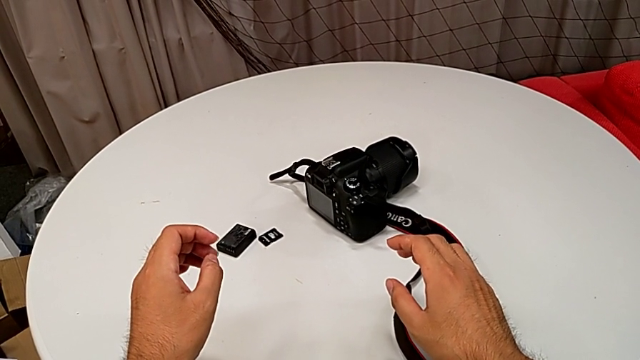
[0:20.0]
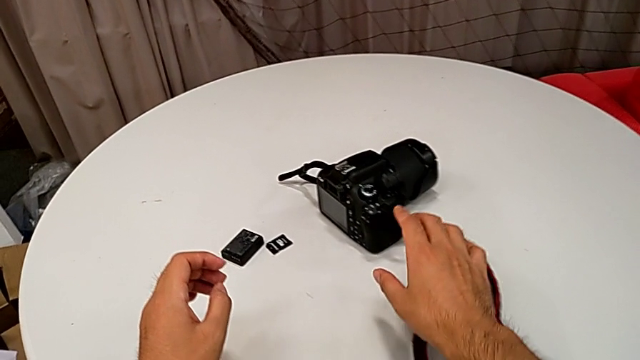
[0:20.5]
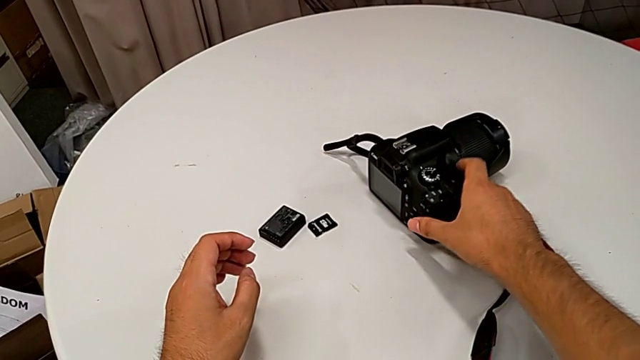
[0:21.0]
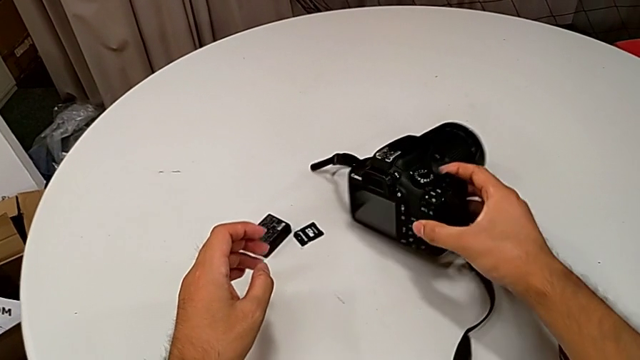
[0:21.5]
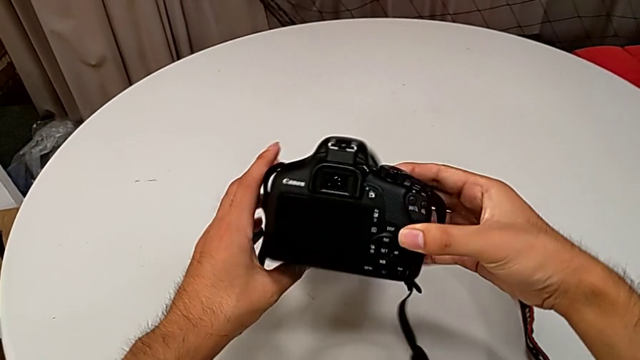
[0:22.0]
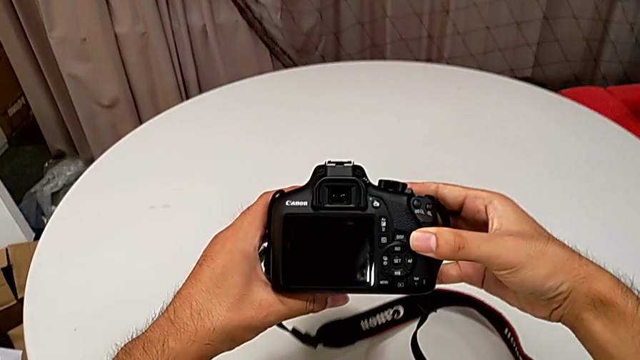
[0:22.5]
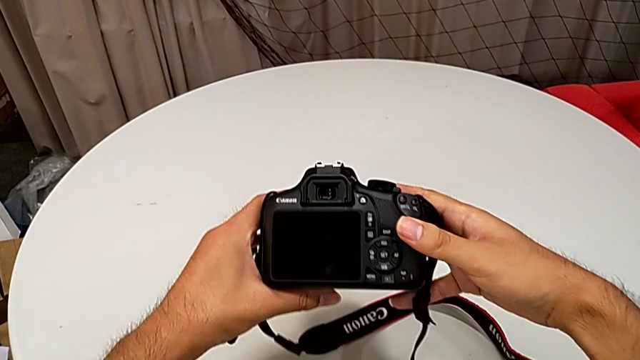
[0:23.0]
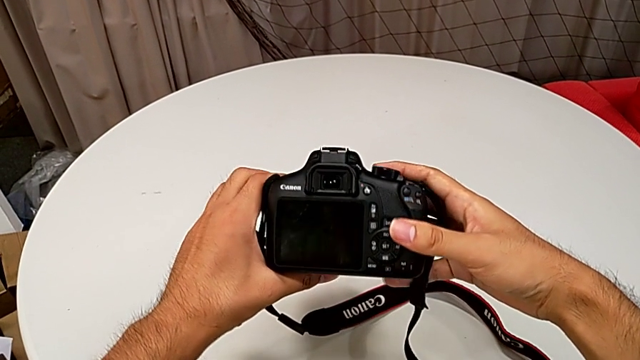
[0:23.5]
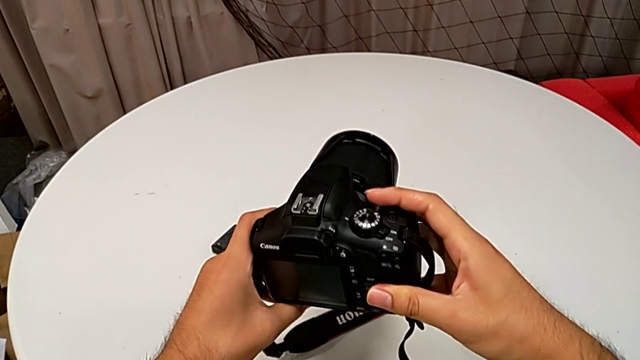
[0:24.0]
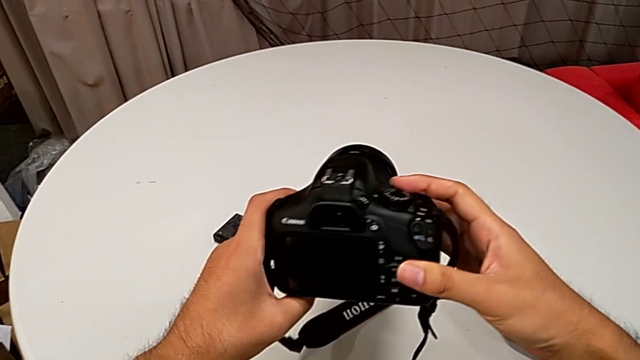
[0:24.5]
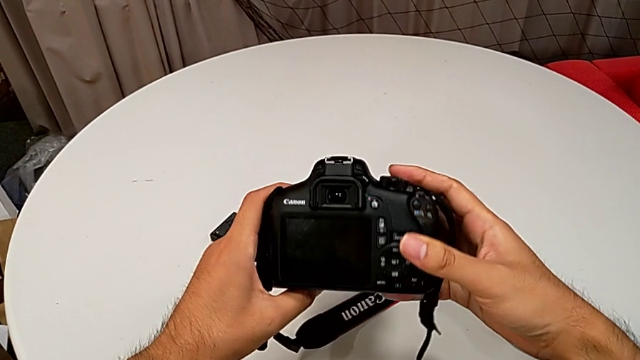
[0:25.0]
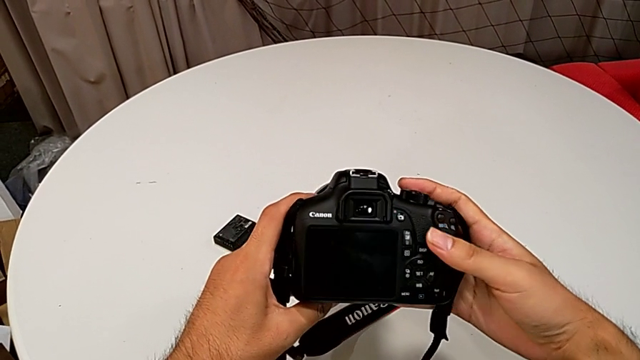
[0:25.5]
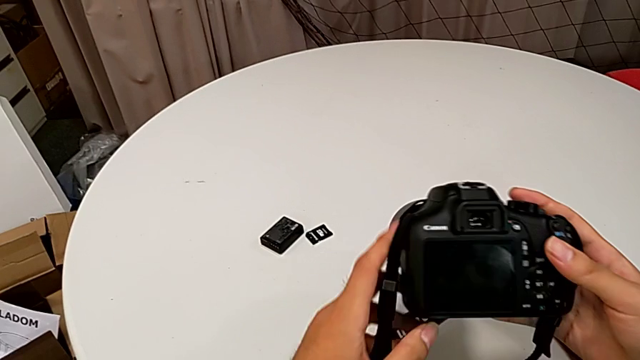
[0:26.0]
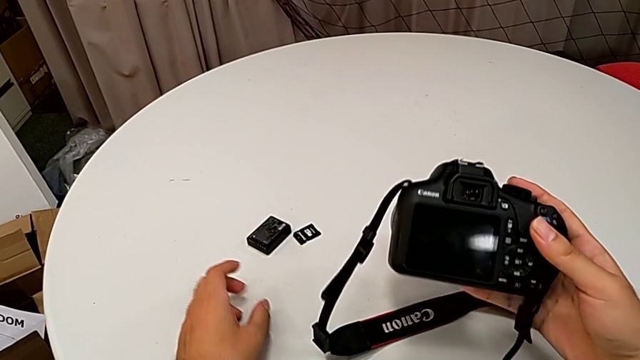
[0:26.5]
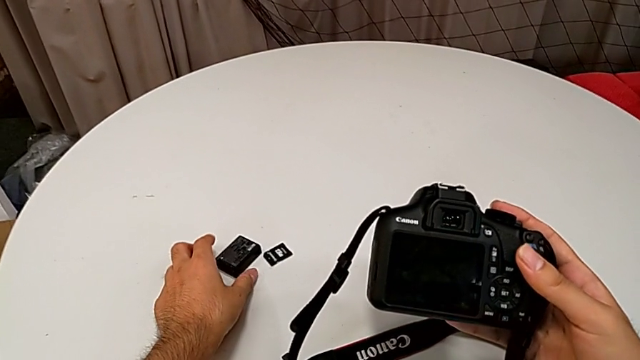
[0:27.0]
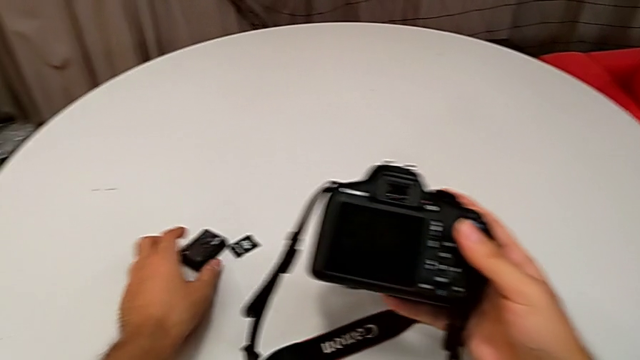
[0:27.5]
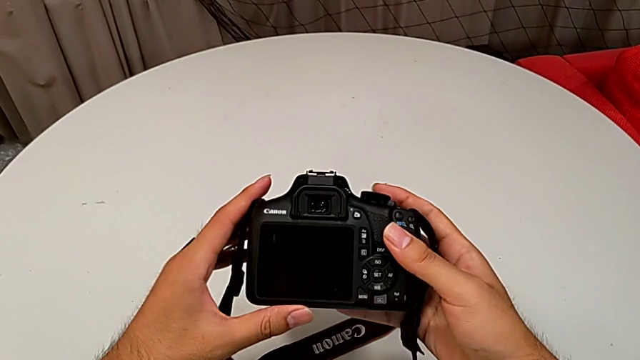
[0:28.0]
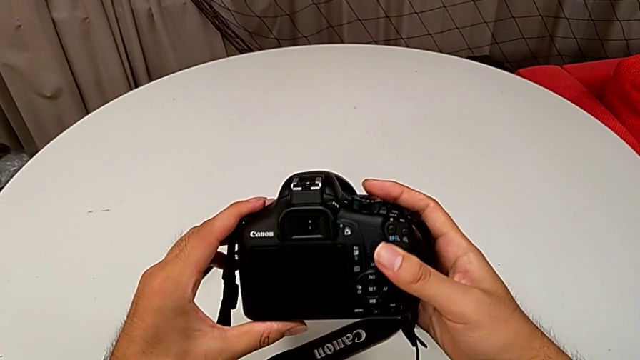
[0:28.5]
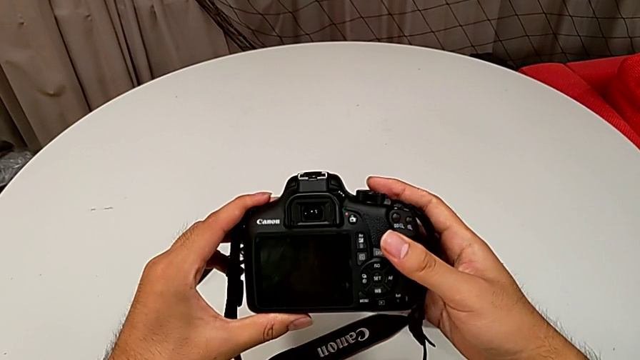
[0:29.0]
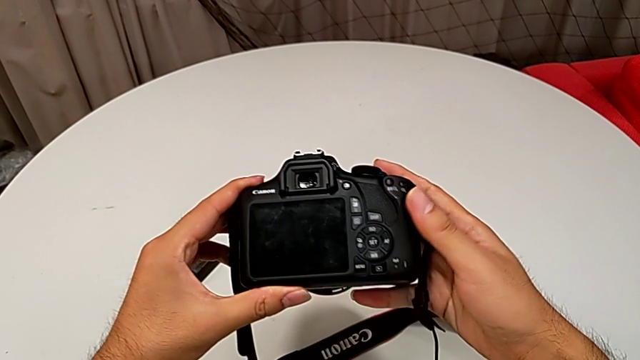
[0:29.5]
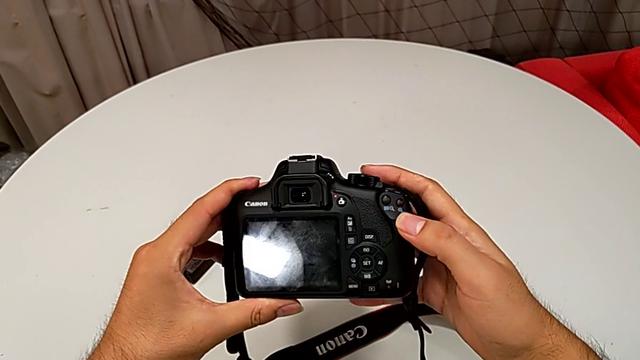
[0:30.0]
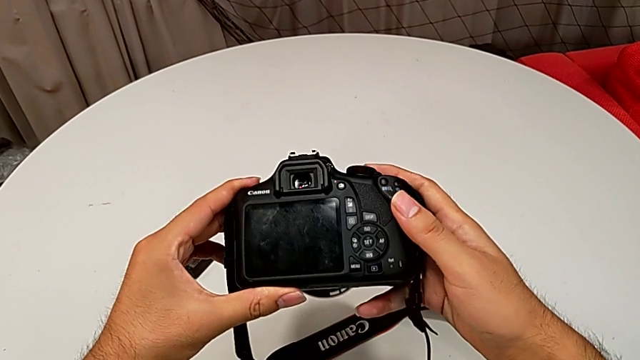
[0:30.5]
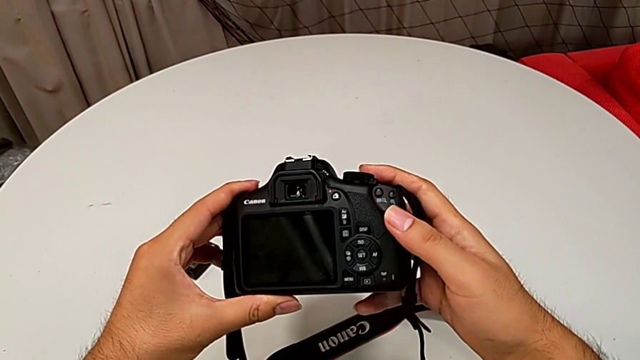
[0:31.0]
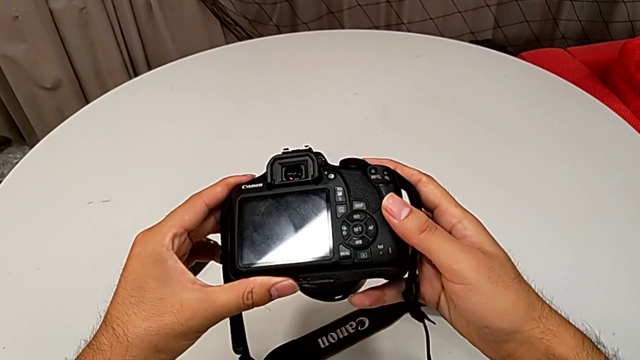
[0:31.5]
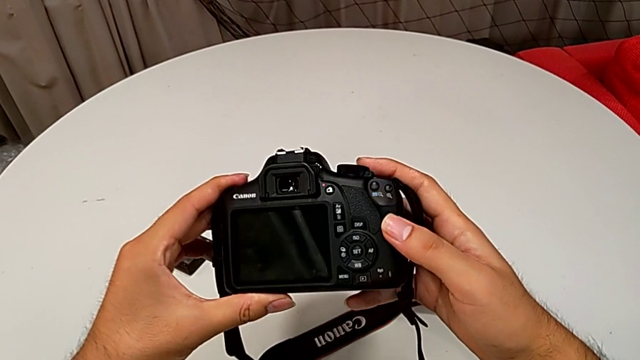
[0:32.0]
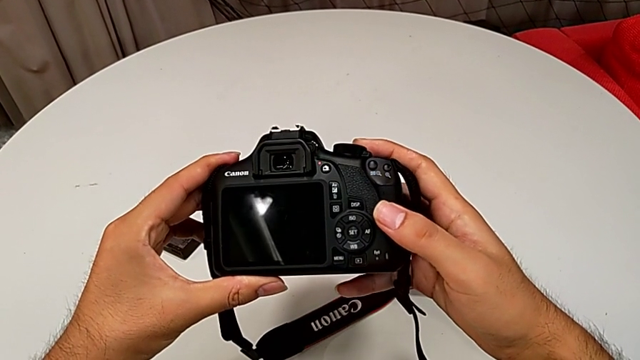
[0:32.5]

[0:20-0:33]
The camera wearer is detaching the lens of the DSLR. They grab the DSLR and inspect it twice.

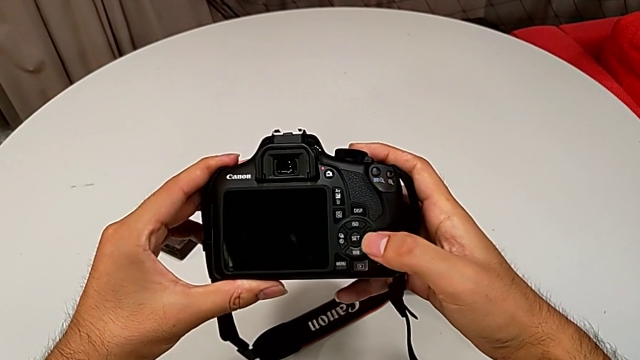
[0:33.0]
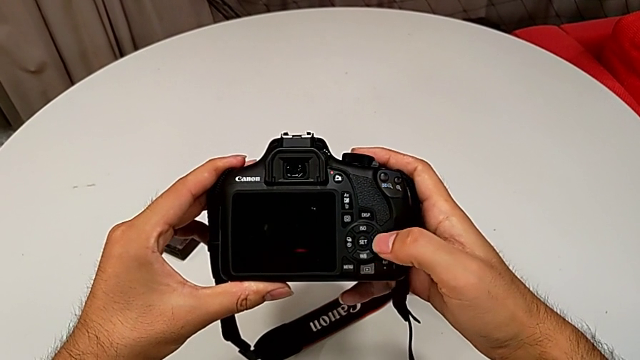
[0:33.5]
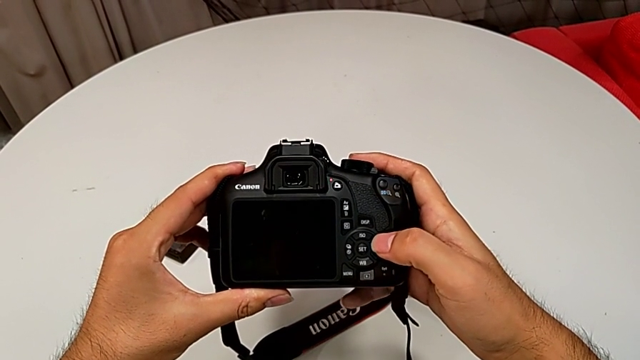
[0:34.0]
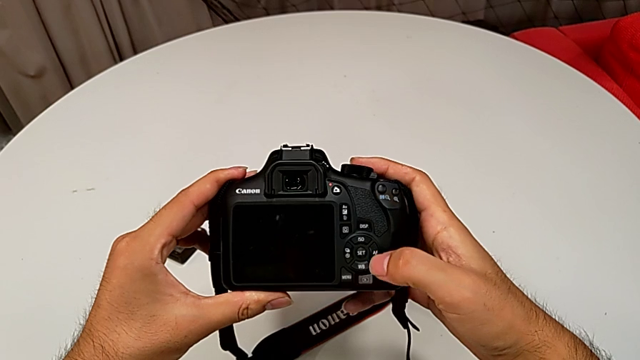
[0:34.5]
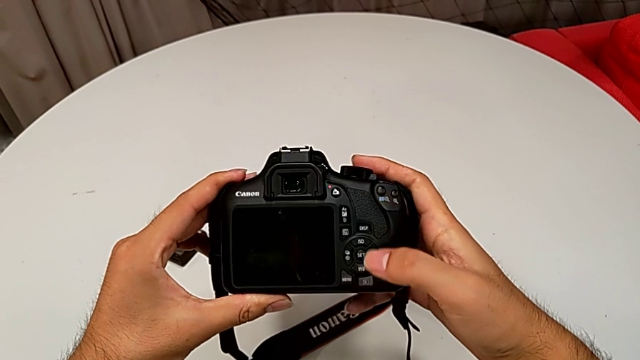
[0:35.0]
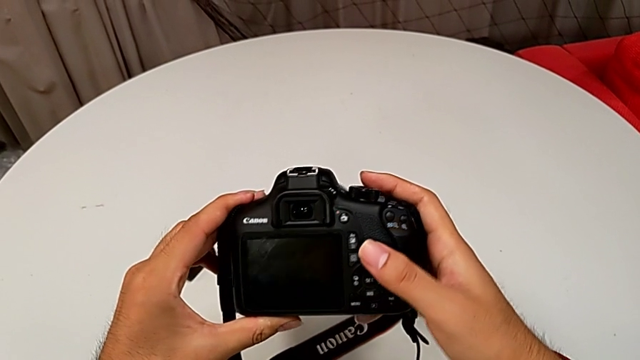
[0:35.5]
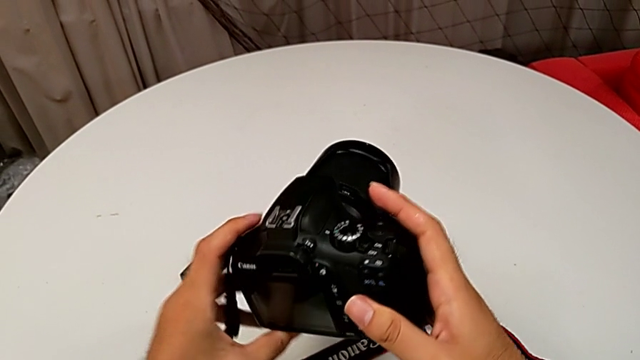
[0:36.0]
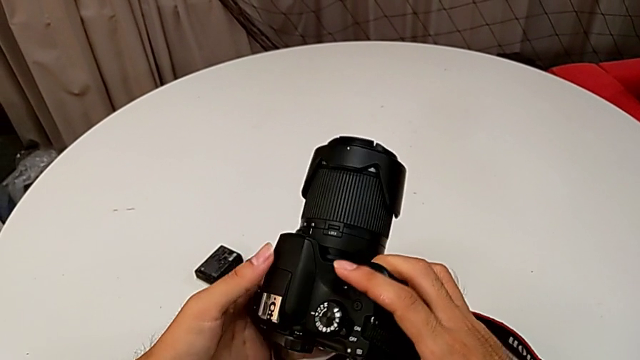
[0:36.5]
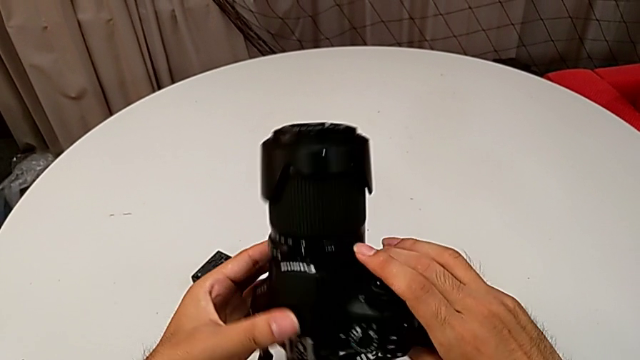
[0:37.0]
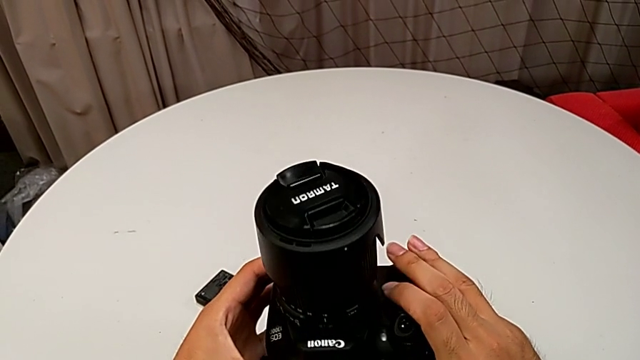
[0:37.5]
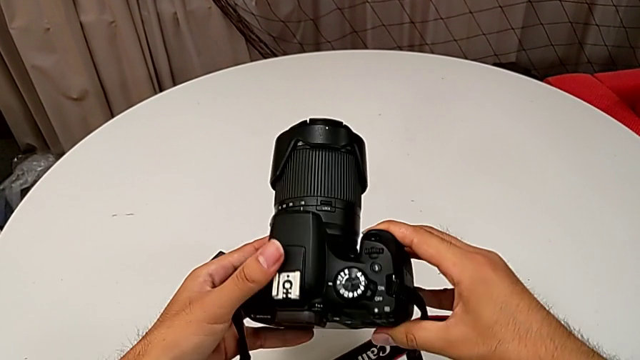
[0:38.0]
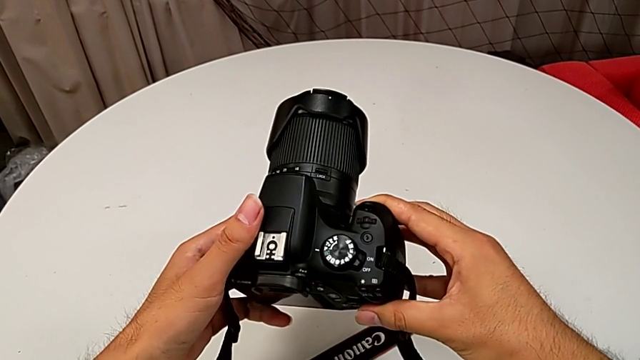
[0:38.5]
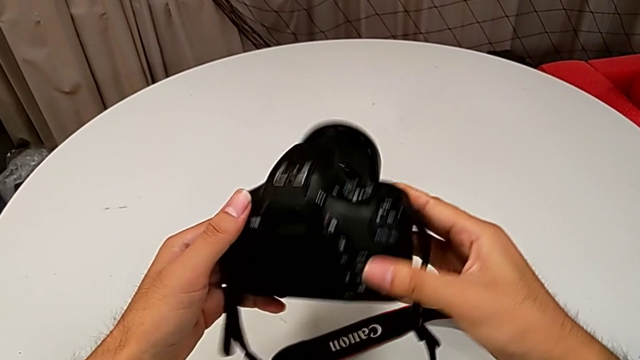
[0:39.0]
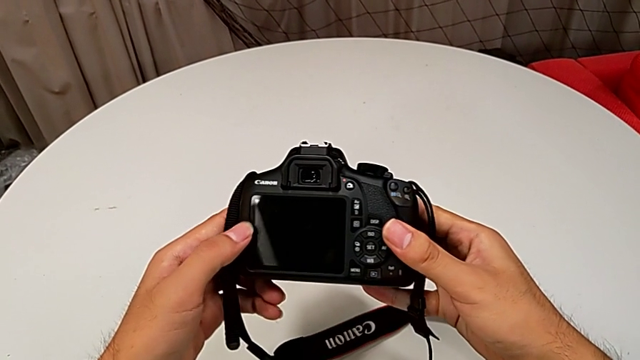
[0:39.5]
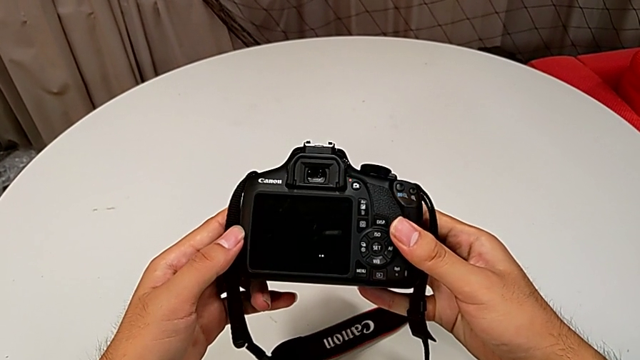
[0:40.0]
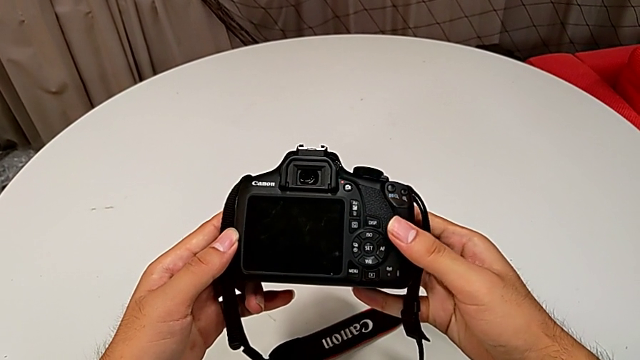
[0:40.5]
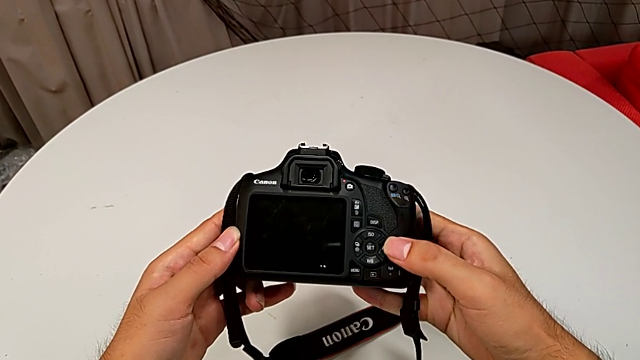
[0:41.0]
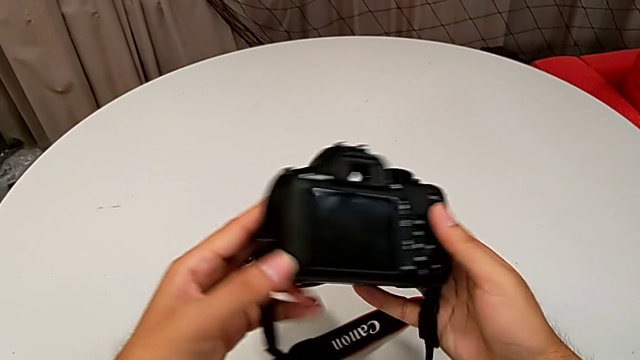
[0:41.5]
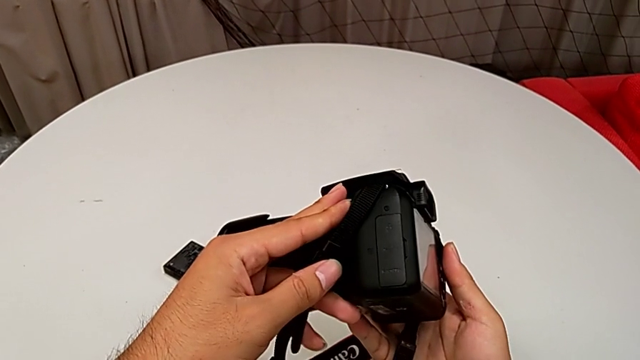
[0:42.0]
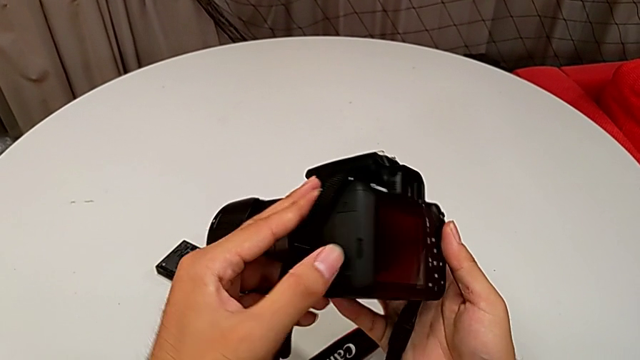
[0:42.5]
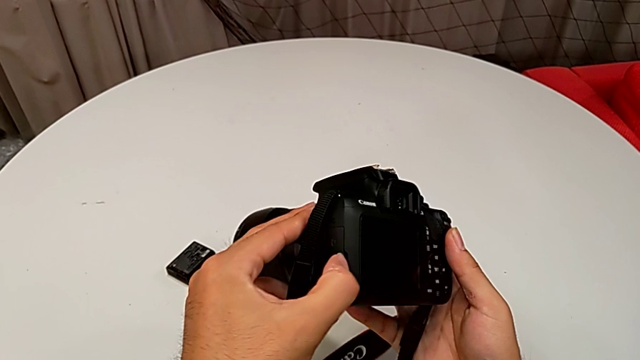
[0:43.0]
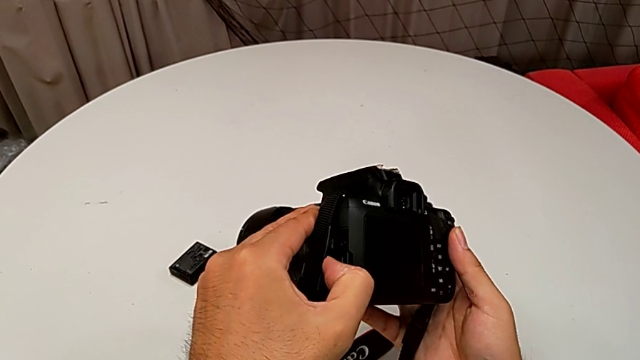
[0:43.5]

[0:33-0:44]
The camera wearer is detaching the lens of the DSLR. They inspect the button, rotate the DSLR, wrongly inspect it, rotate it and begin to wrongly open the battery door.
